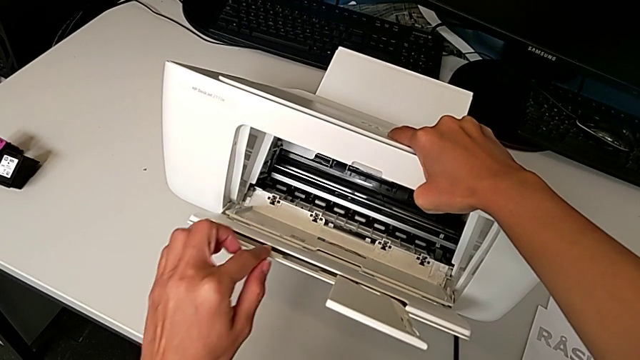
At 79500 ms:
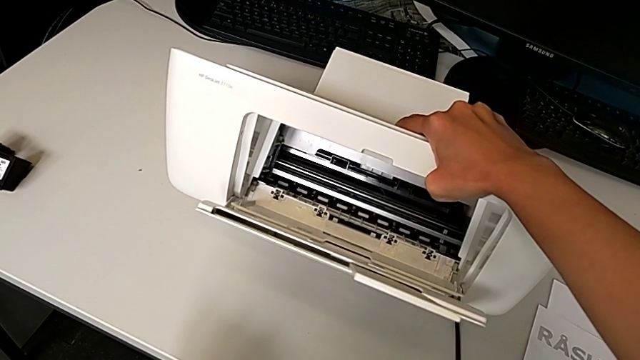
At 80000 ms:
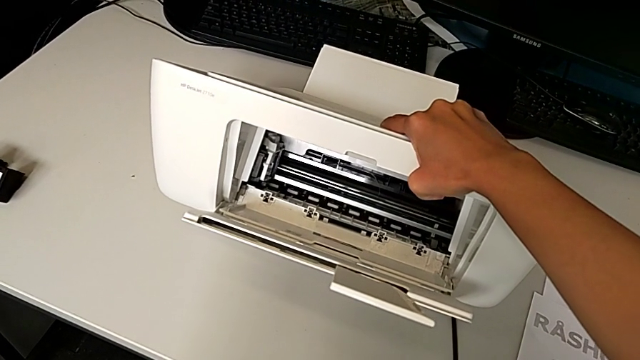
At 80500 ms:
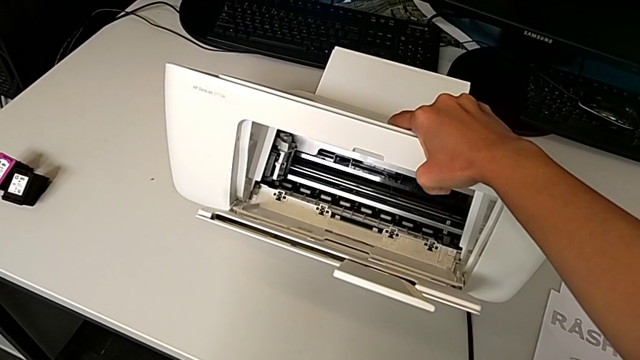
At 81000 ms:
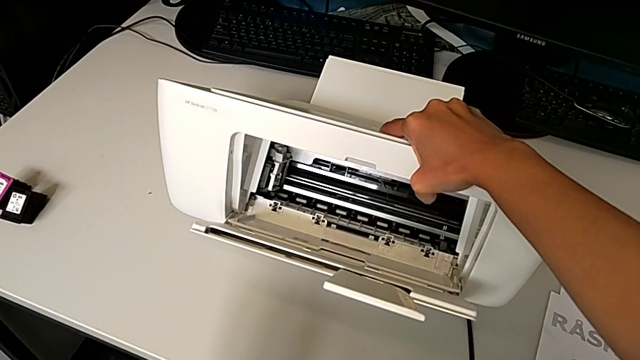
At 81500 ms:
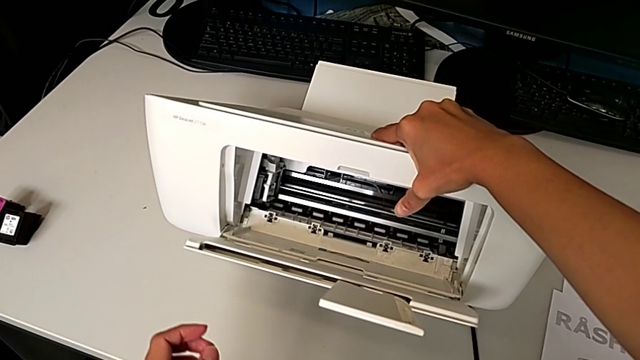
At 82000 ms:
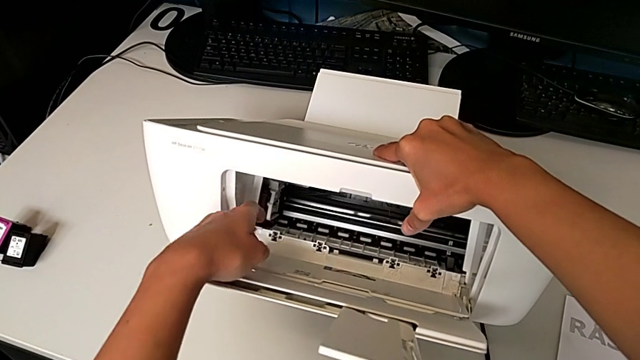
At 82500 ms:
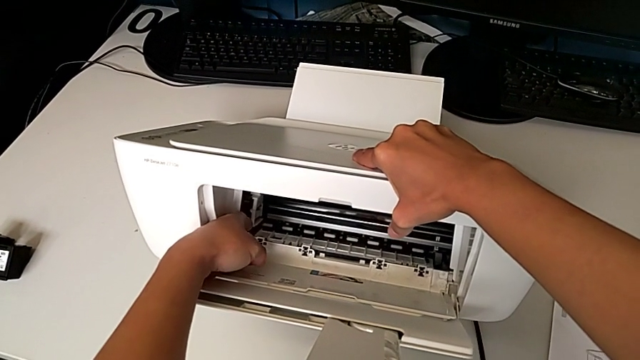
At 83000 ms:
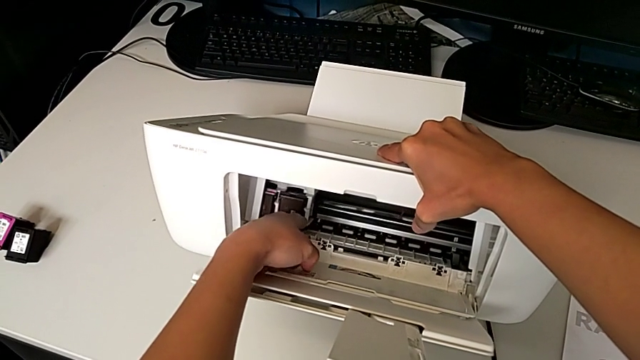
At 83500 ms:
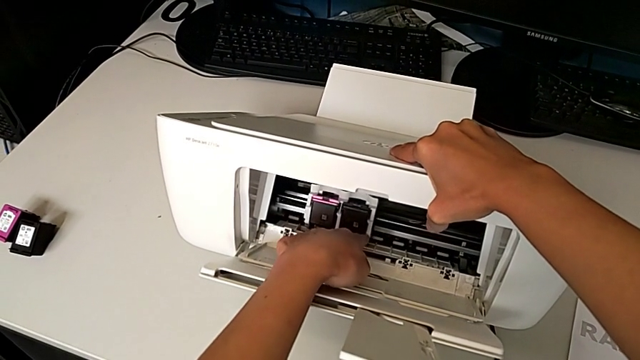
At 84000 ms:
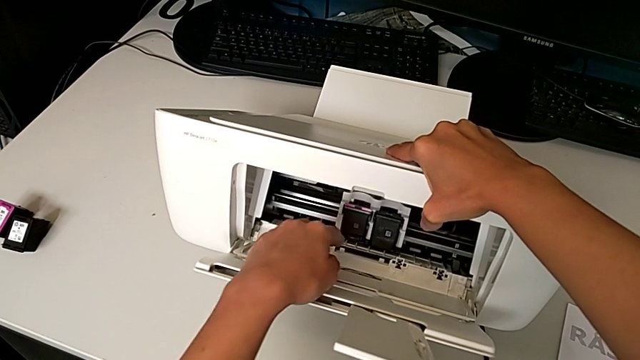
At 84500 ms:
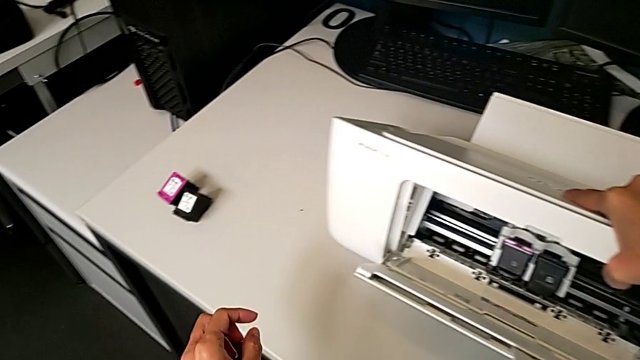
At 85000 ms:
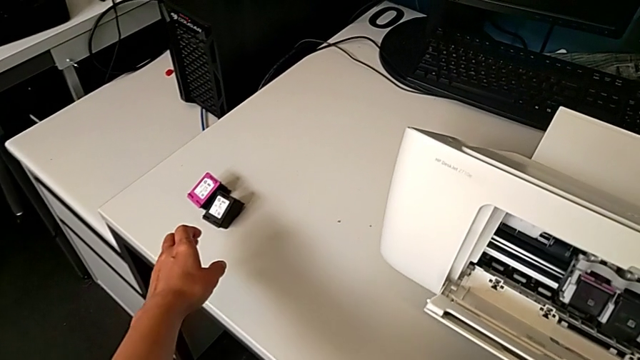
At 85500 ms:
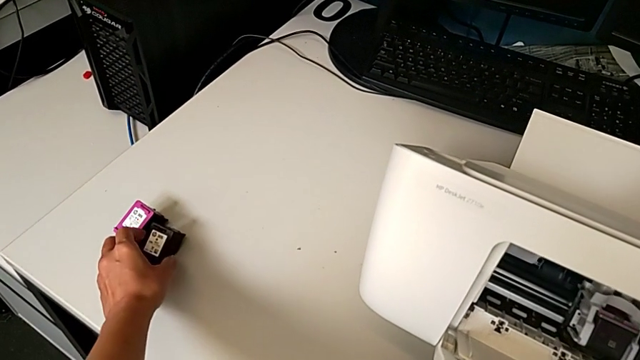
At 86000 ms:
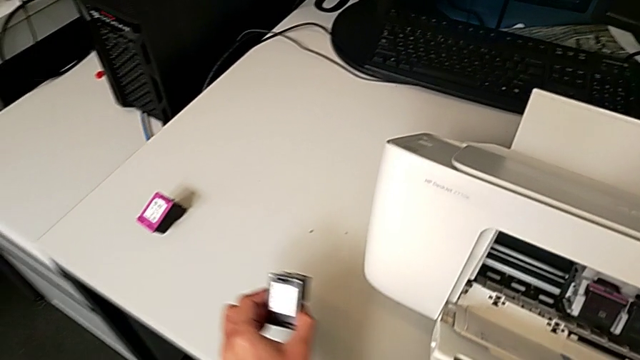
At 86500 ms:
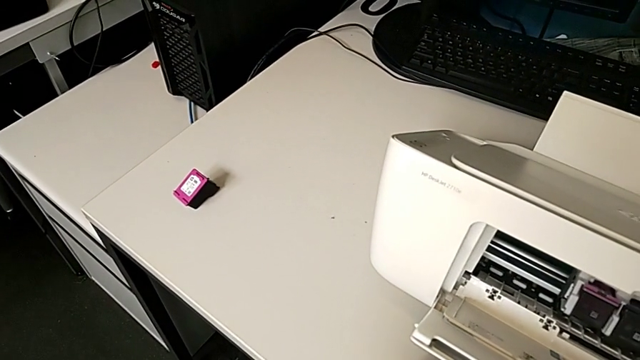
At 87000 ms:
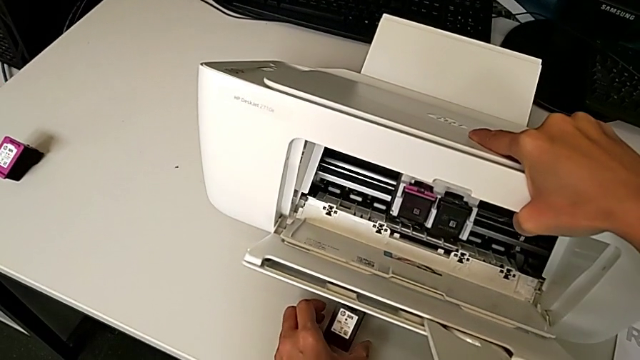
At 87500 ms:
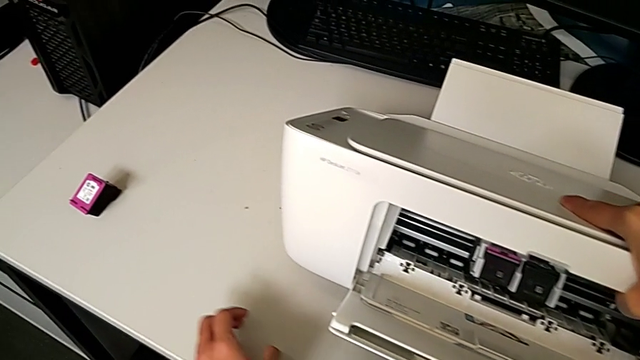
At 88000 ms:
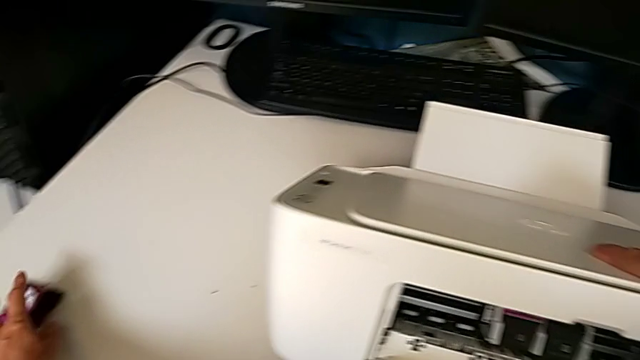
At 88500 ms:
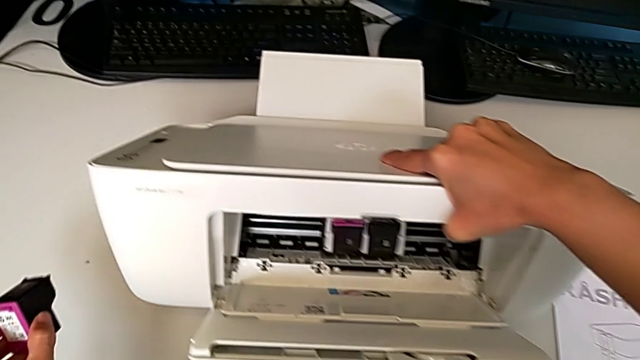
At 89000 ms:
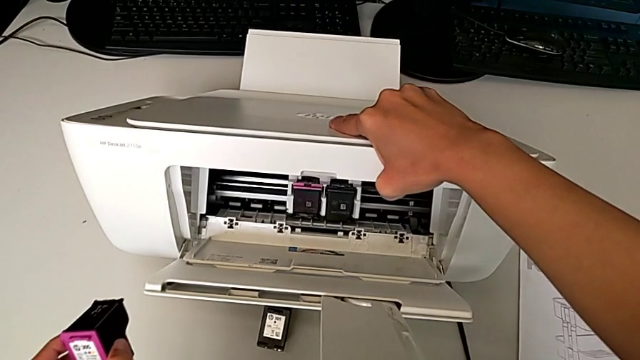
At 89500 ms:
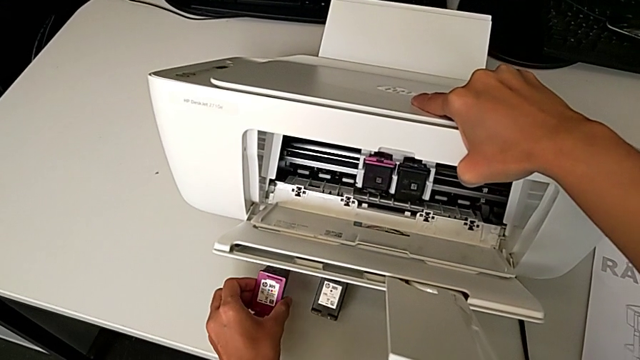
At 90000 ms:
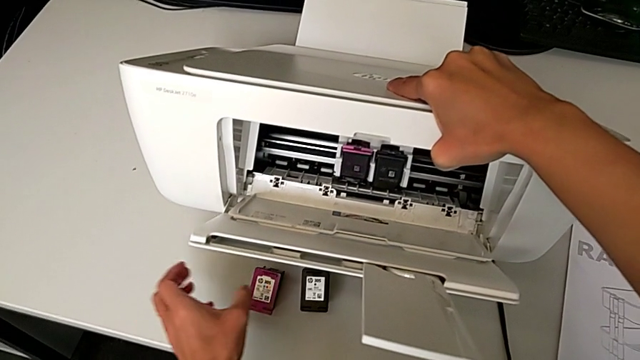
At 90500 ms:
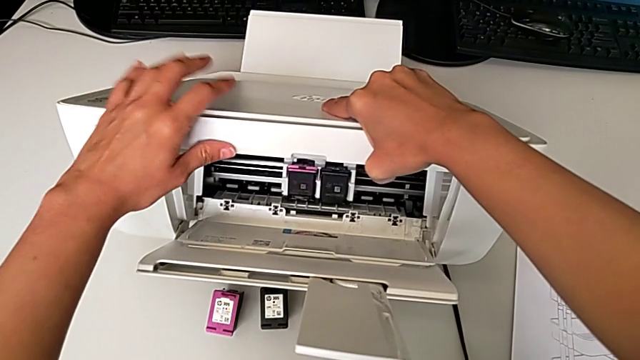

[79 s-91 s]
The camera wearer is exchanging the black ink cartridge. They hold the printer, slide the ink cartridge, grab the new ink cartridge, drop it, grab it and drop it.

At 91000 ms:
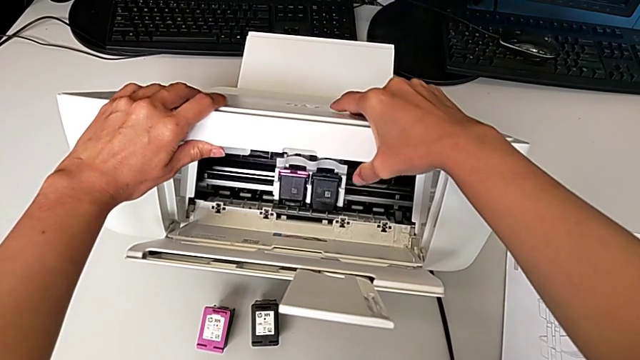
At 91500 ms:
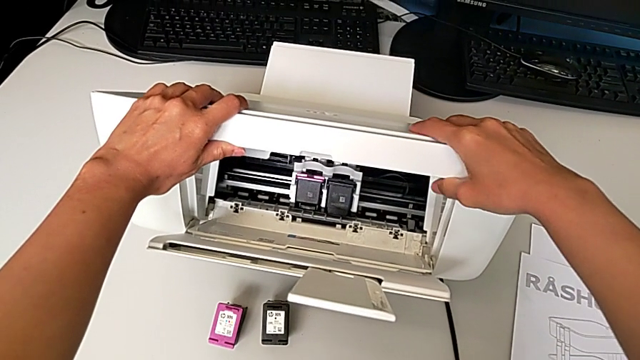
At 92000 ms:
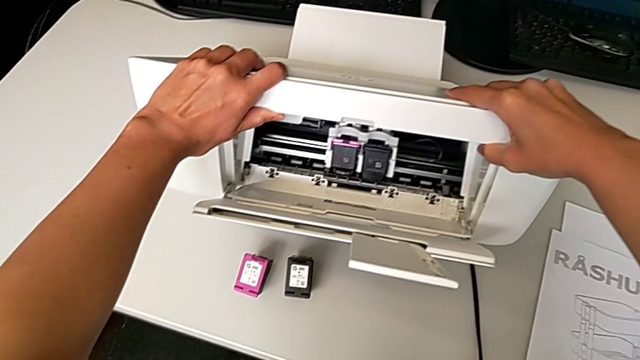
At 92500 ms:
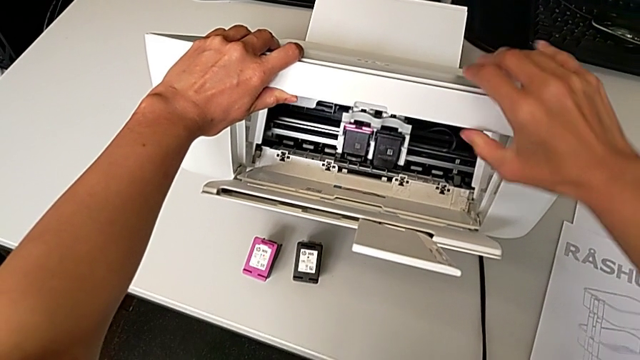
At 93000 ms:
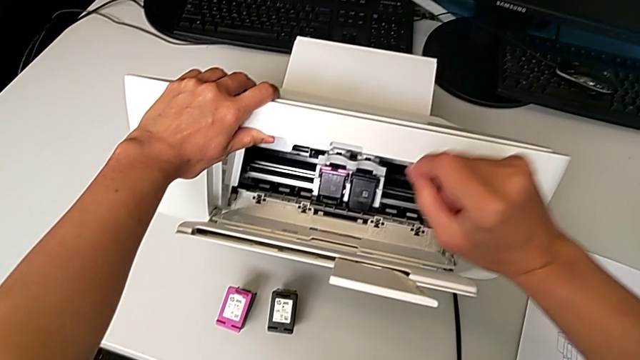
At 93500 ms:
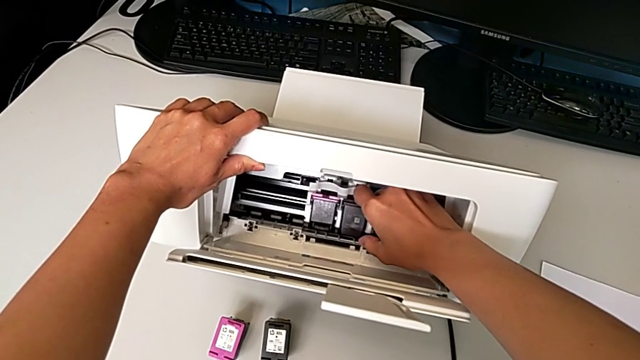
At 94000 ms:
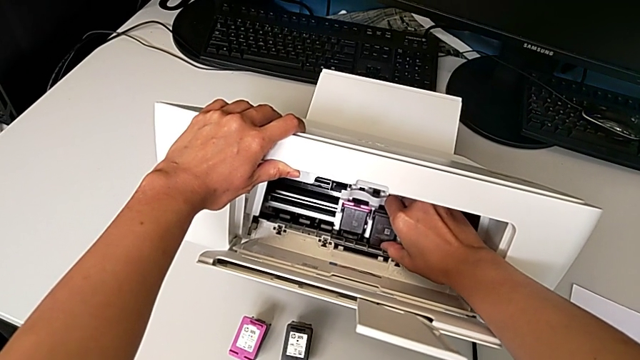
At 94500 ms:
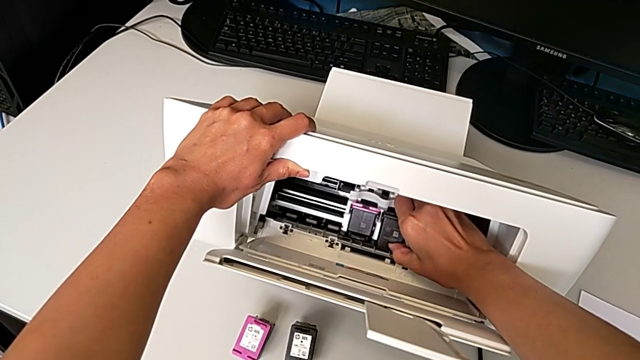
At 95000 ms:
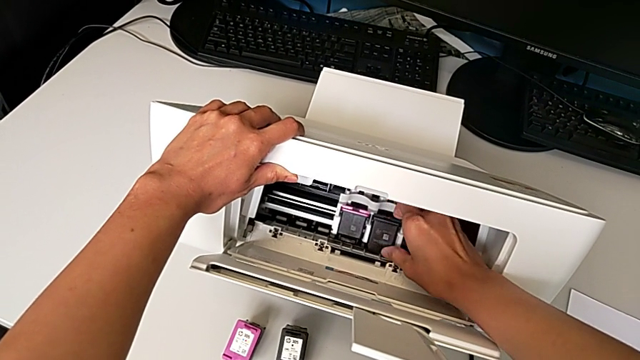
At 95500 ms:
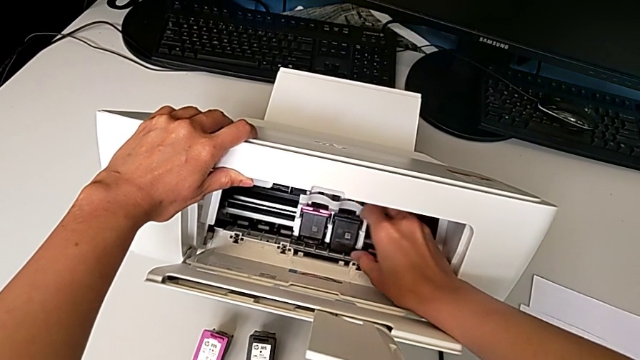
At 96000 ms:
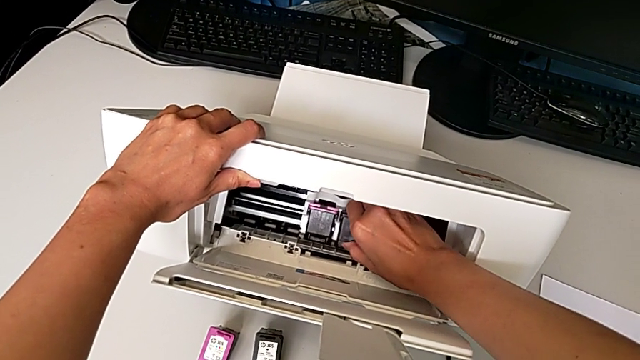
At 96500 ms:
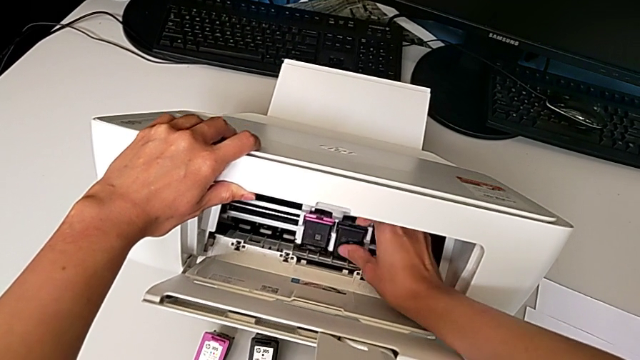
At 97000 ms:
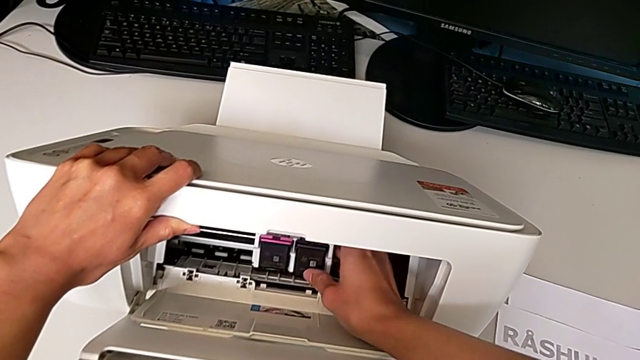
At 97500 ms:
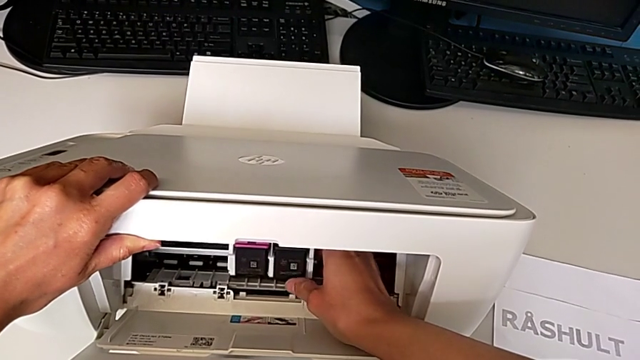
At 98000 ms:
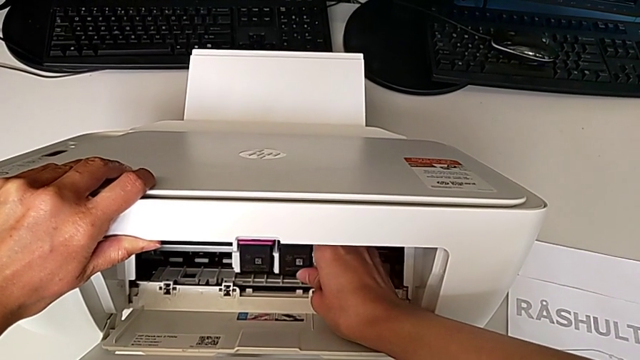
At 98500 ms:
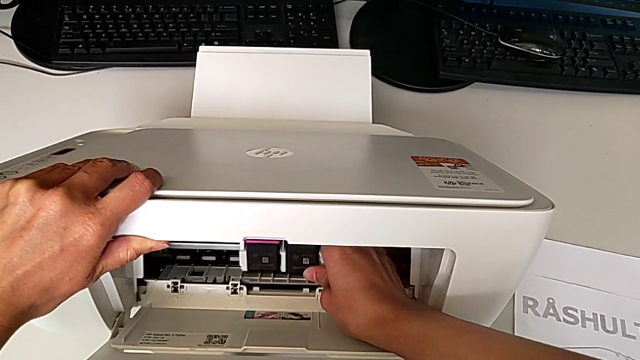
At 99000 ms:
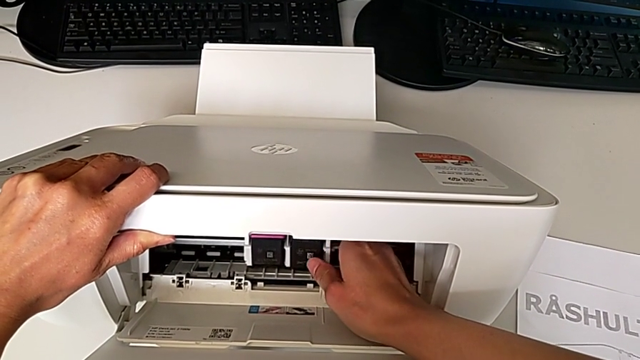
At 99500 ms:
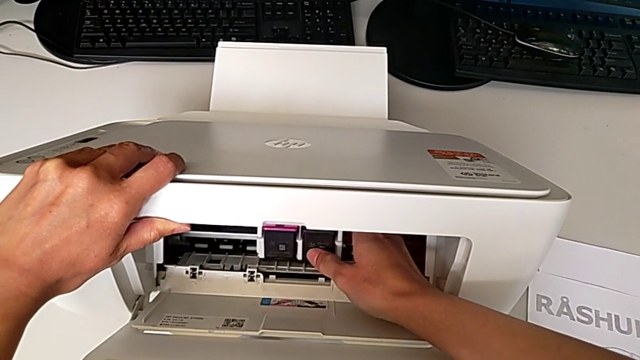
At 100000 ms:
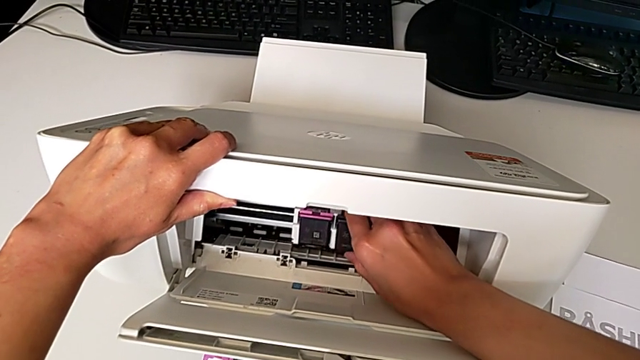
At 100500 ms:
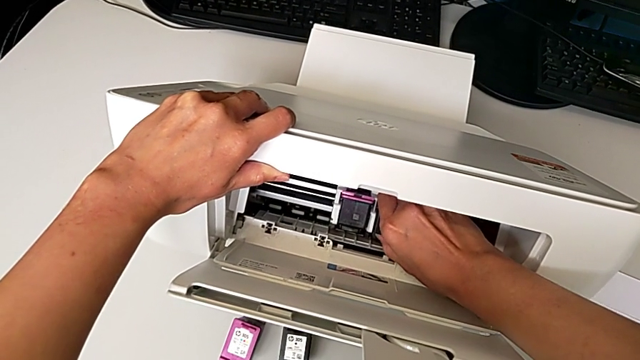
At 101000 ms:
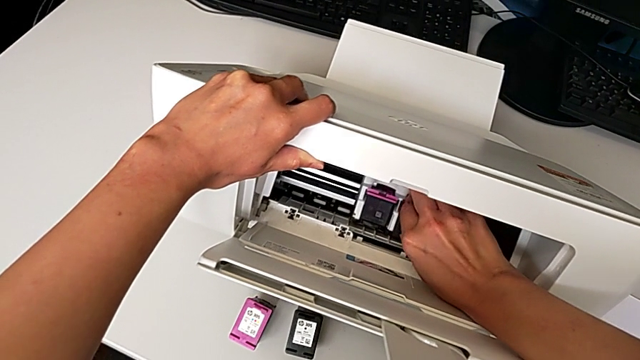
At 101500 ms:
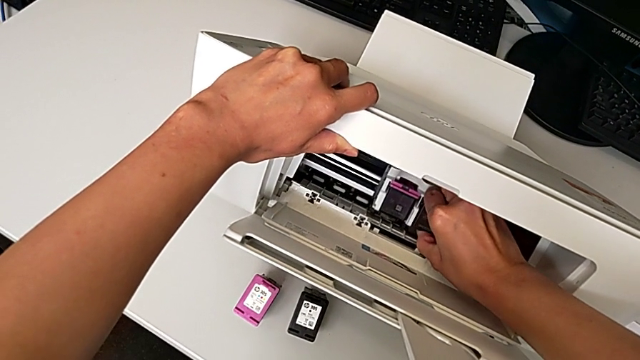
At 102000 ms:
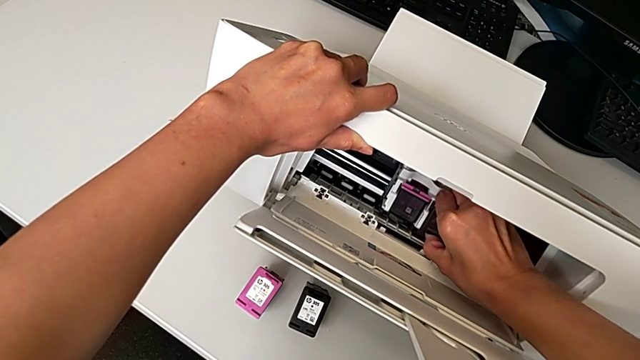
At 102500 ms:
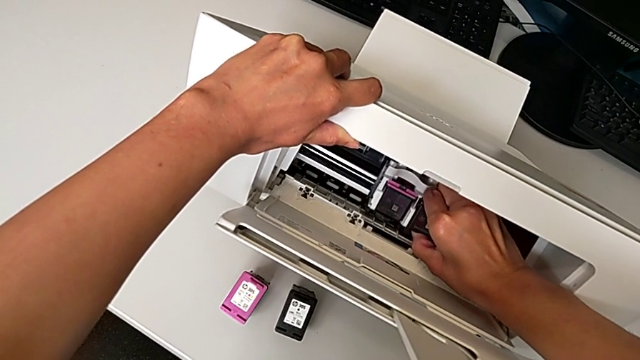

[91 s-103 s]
The camera wearer is exchanging the black ink cartridge. They hold the printer and begin to wrongly pull the old ink cartridge, which they can't pull.
